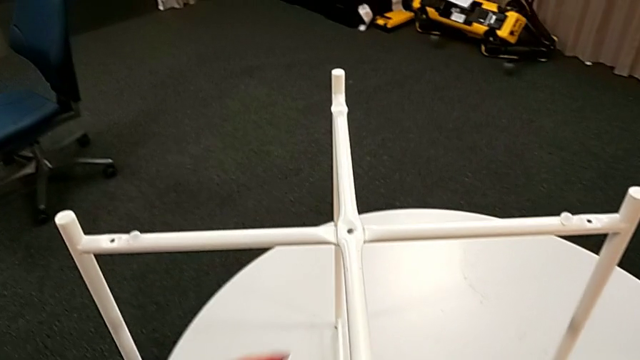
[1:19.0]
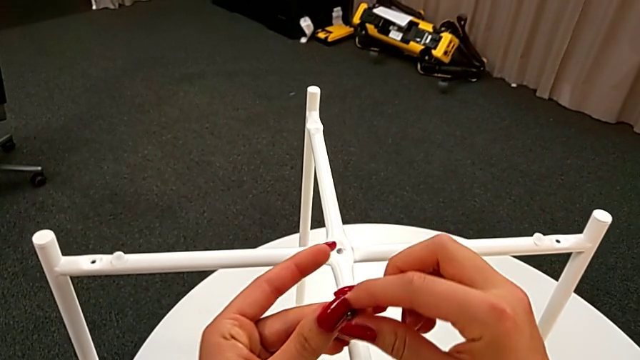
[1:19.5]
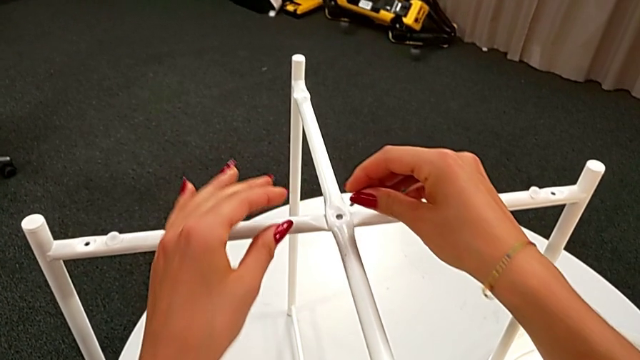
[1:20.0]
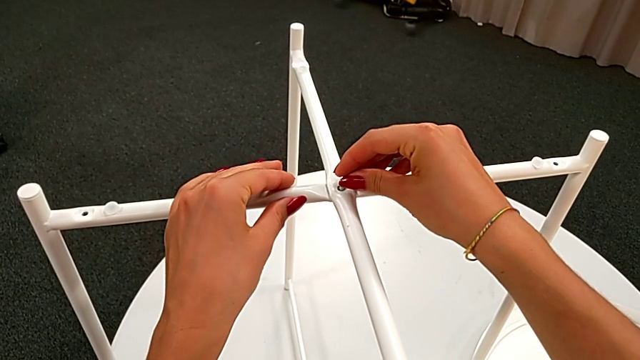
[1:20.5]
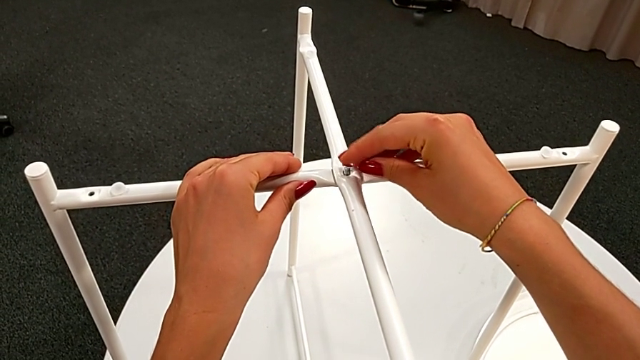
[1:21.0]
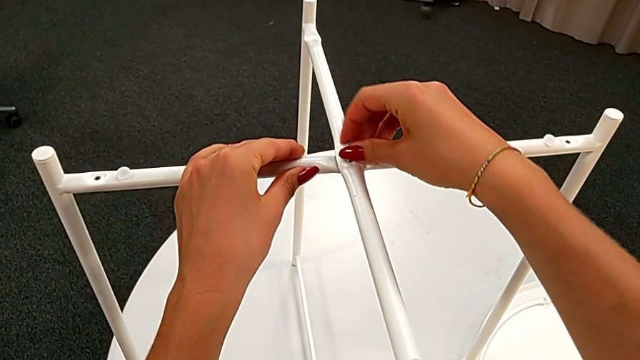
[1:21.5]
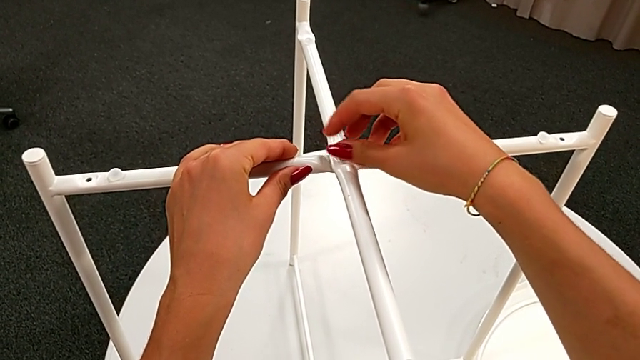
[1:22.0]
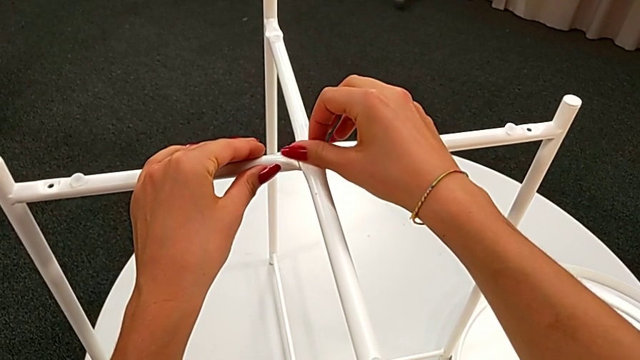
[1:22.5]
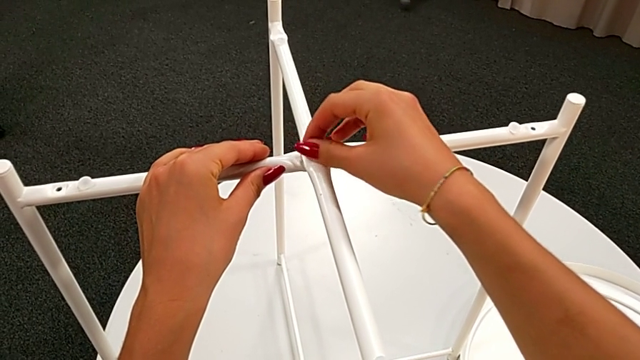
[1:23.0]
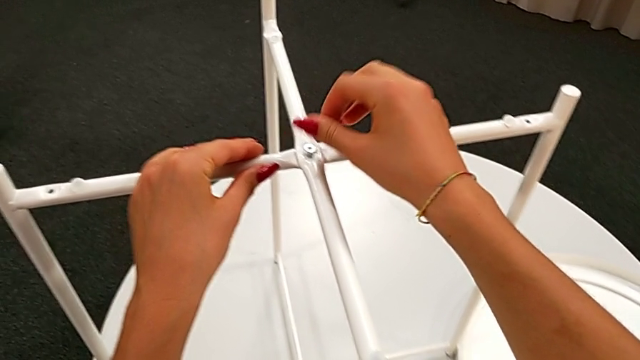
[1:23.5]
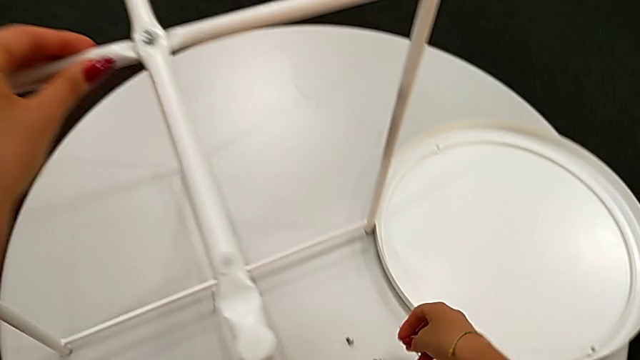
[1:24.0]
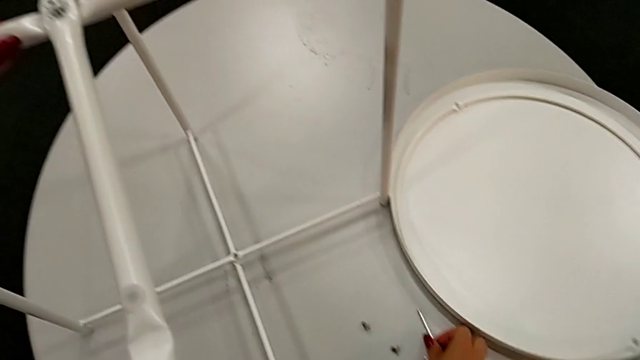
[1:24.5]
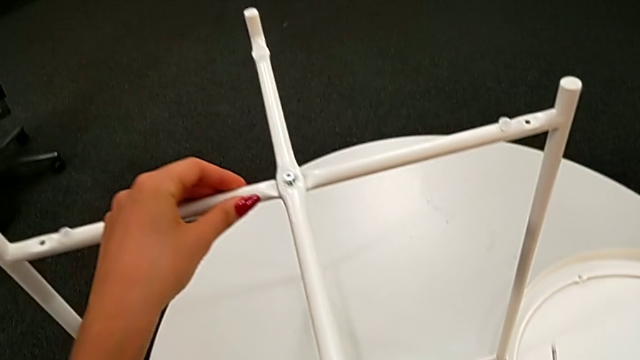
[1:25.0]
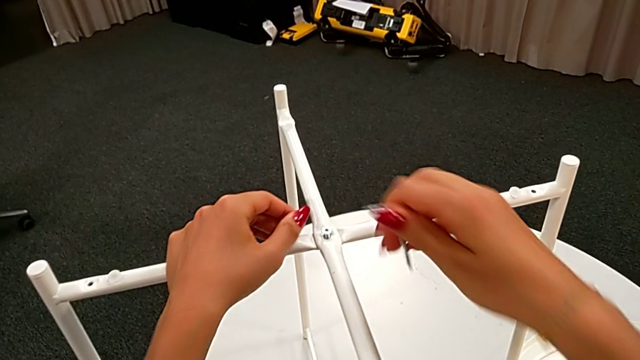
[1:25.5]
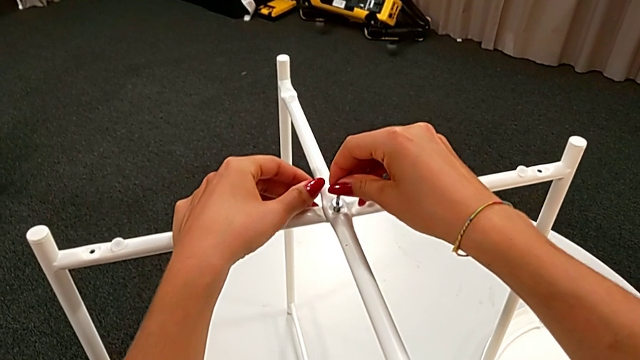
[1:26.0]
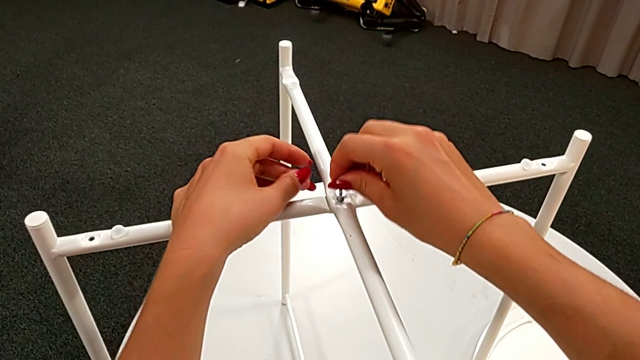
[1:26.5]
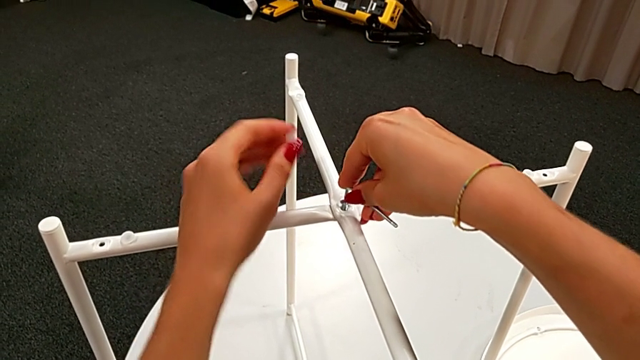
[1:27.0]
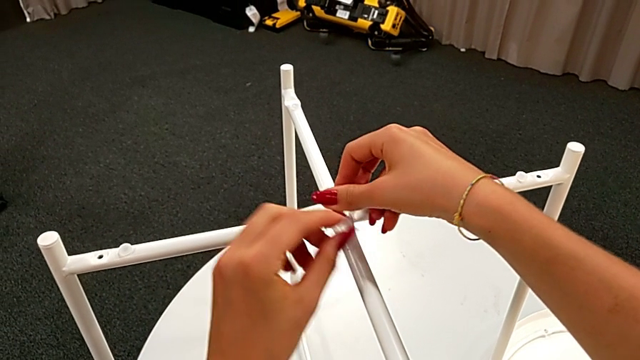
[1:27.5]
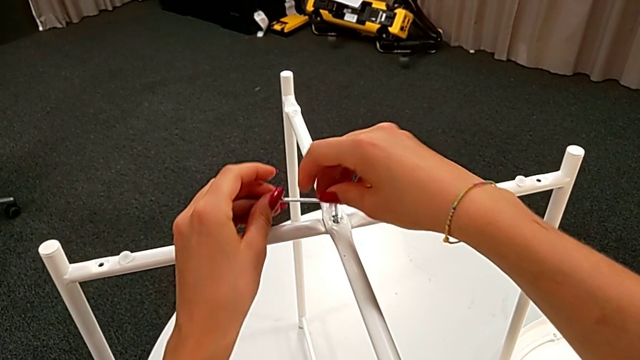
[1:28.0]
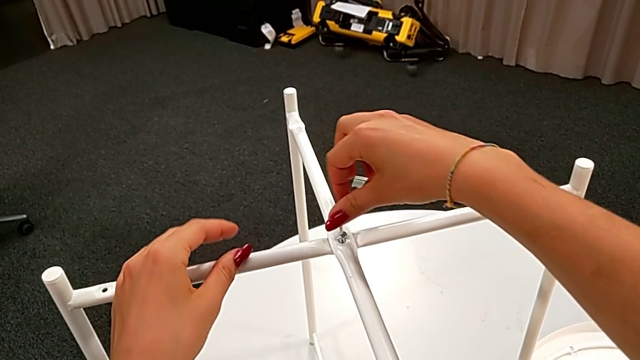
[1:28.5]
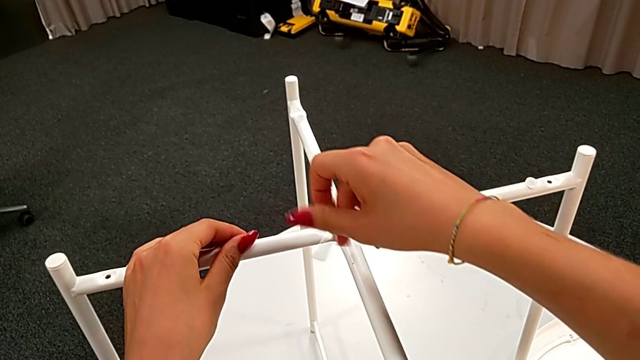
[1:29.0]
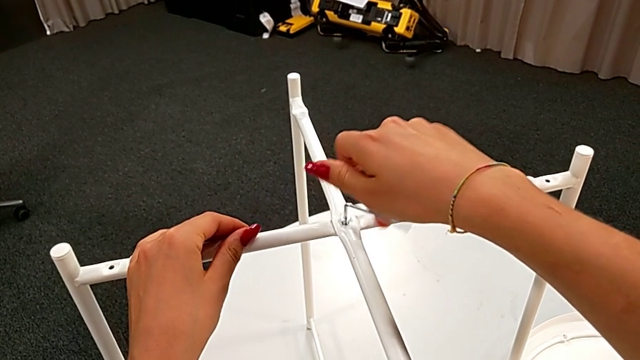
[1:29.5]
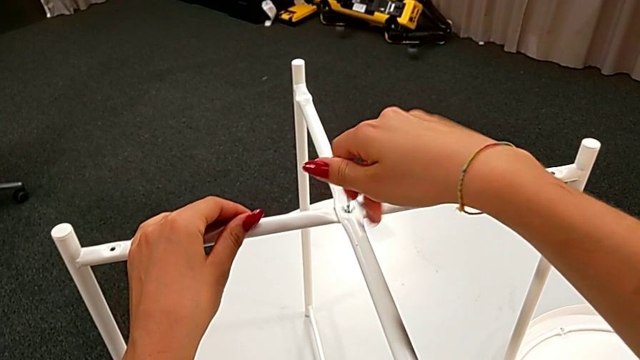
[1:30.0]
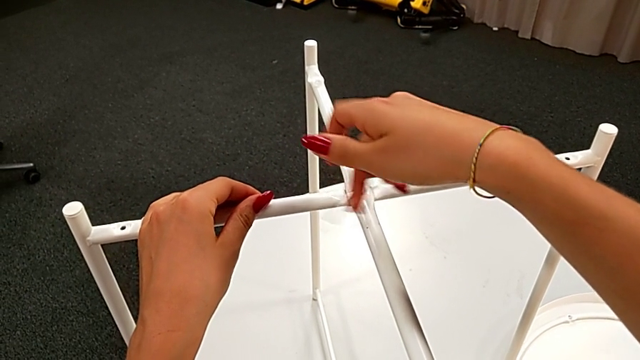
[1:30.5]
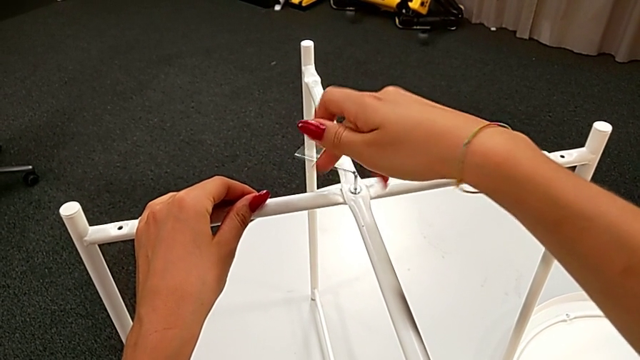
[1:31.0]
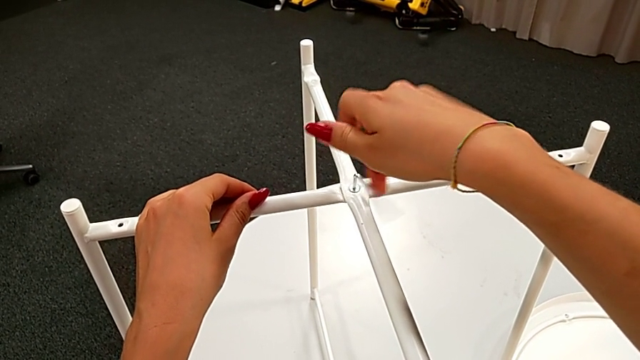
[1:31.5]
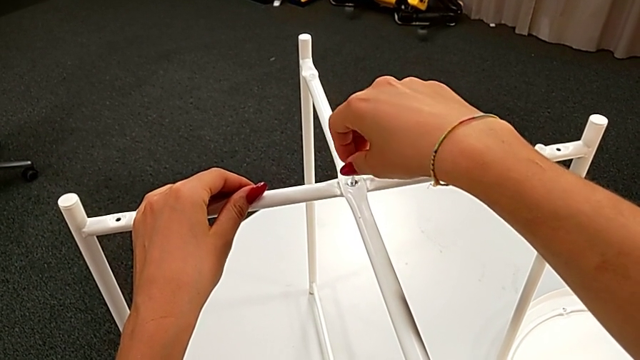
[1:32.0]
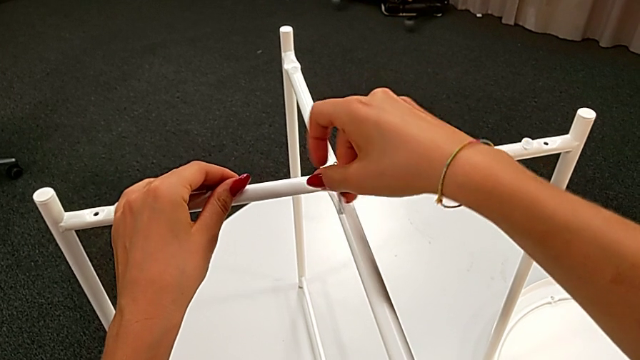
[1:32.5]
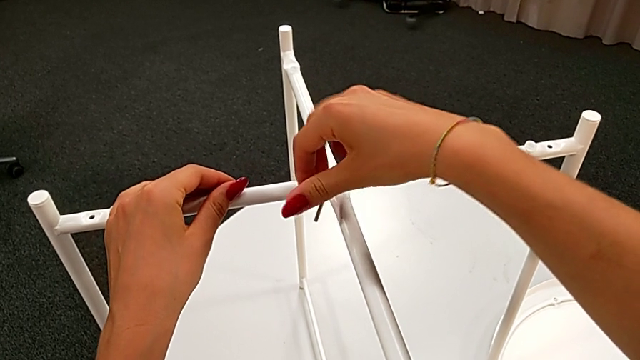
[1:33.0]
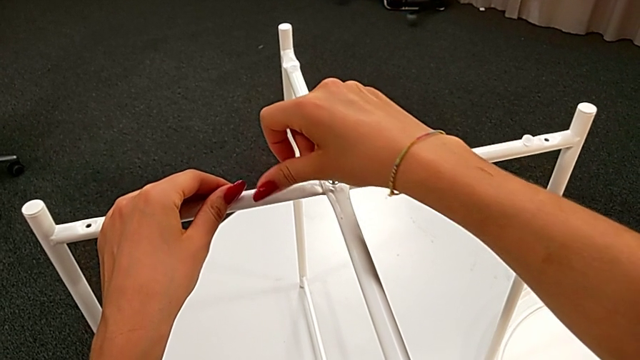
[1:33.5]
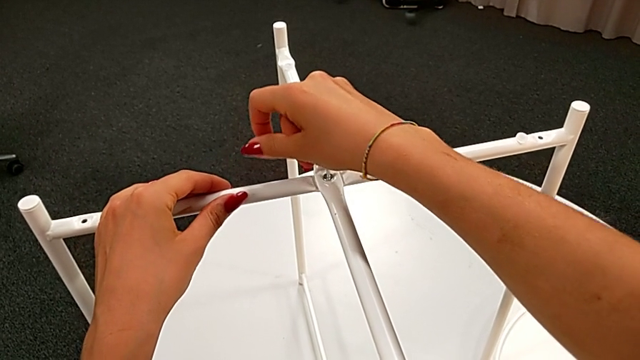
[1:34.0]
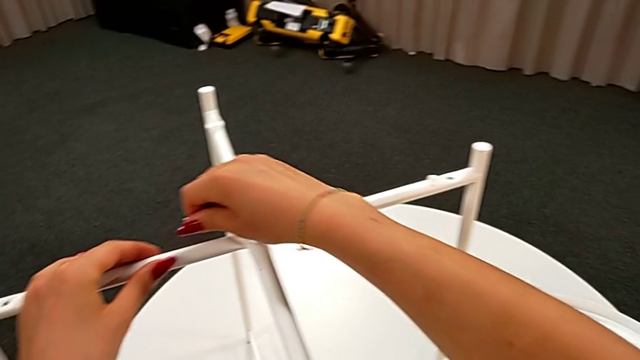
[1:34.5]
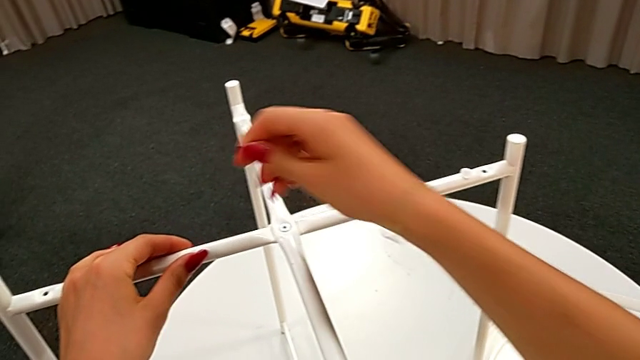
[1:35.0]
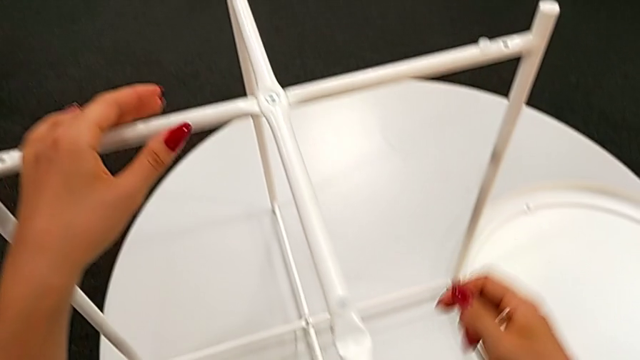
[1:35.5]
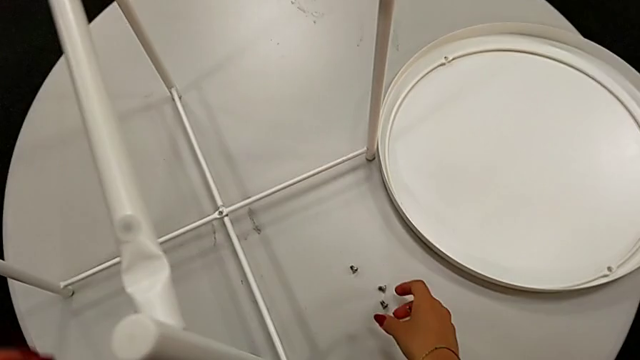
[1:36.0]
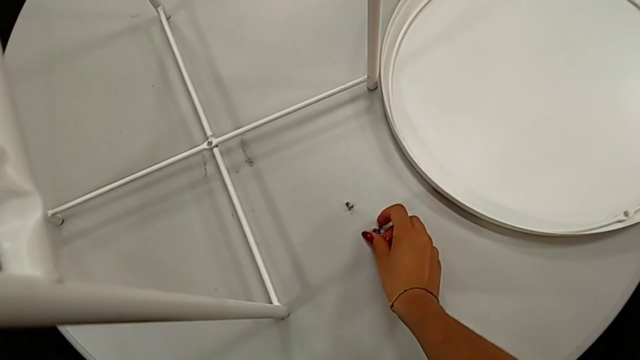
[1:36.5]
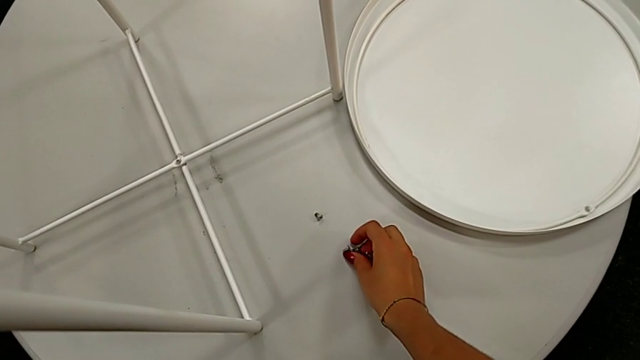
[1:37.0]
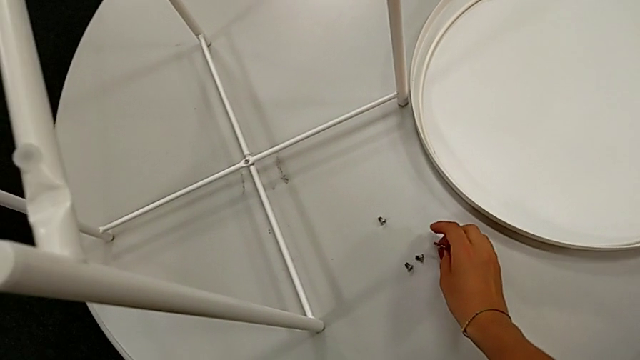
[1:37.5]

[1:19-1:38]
The camera wearer is assembling the top screw into the legs. They grab the hex socket head, insert it, screw it, grab the Allen wrench, insert it, screw the hex socket head, withdraw the Allen wrench, align the hex socket head and place the Allen wrench.

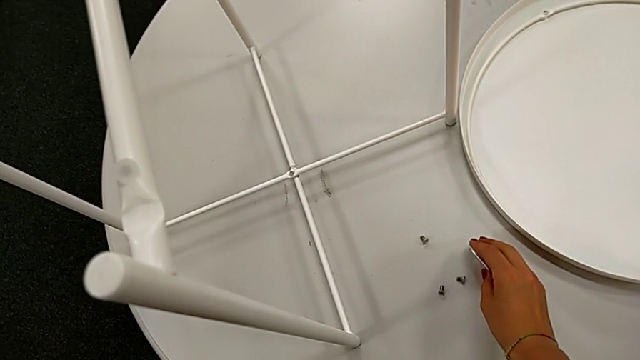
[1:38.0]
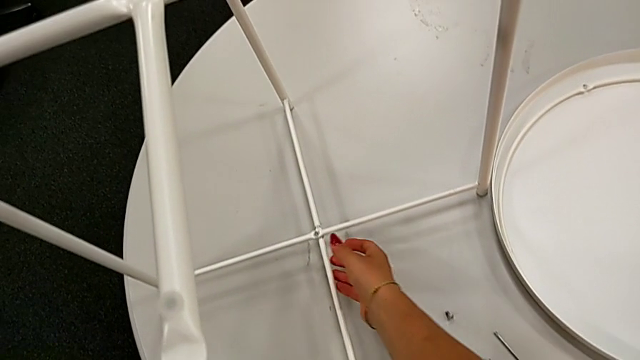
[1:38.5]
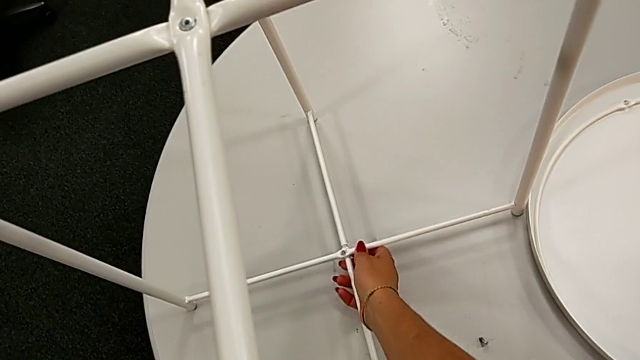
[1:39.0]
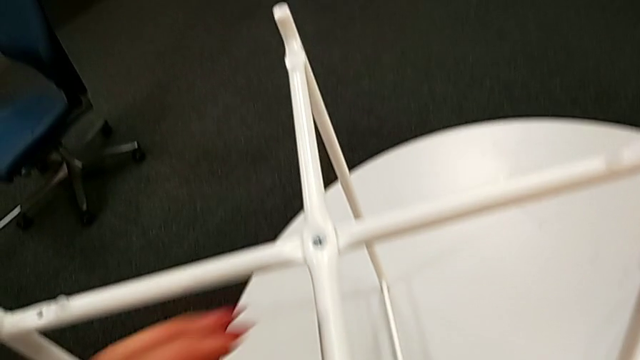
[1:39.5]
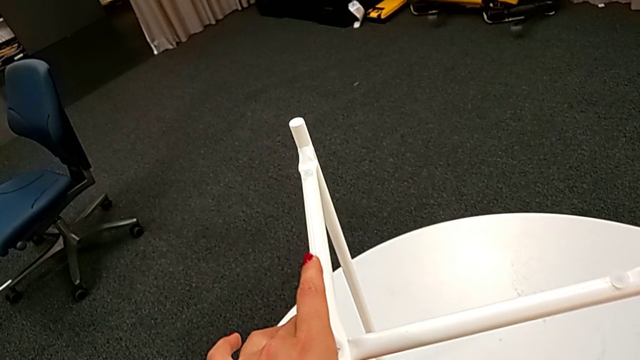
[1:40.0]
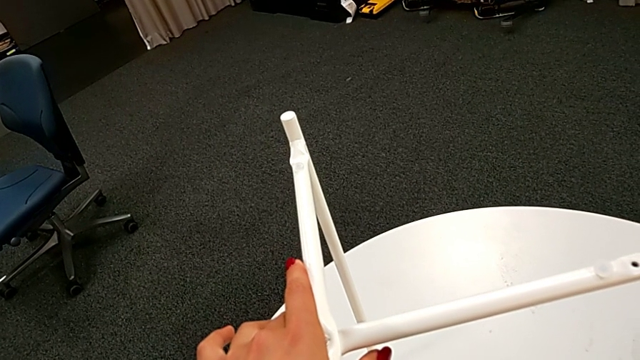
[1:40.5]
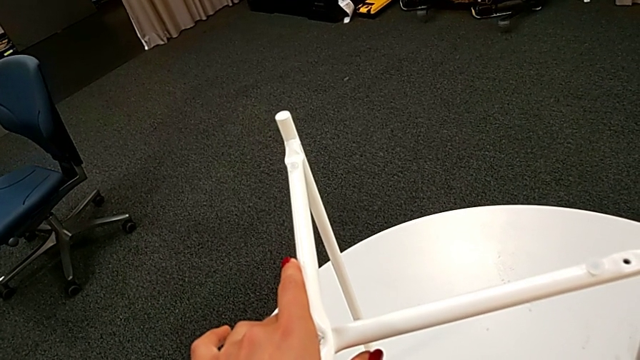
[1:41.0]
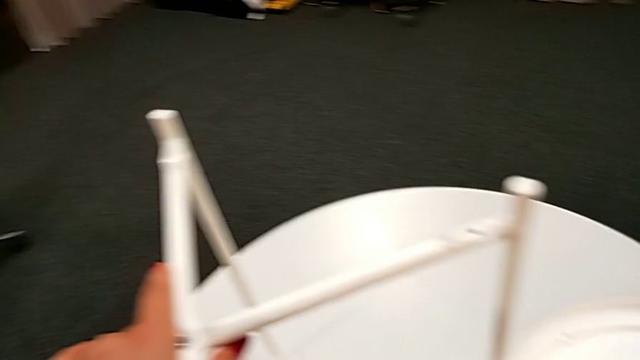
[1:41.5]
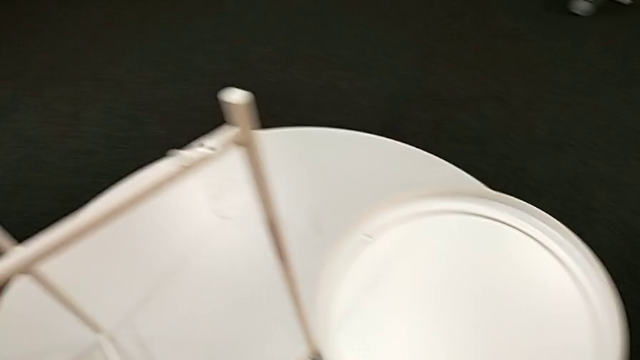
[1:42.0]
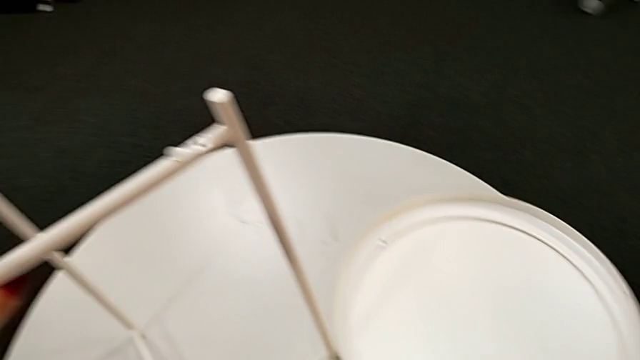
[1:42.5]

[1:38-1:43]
The camera wearer is assembling the bottom screw into the legs. They inspect the leg.
